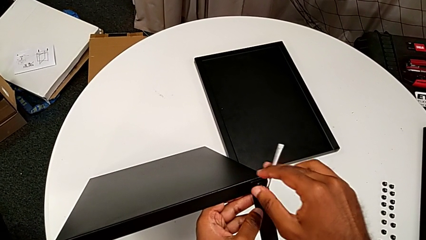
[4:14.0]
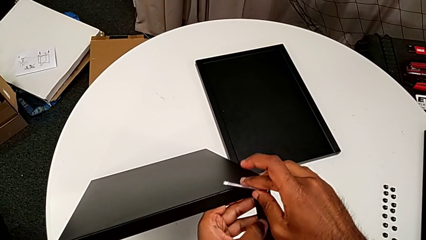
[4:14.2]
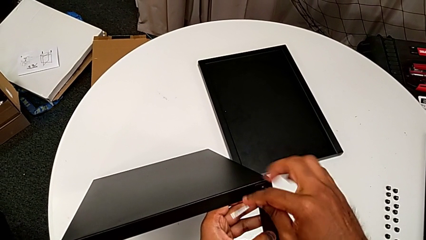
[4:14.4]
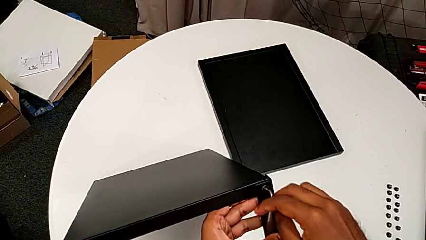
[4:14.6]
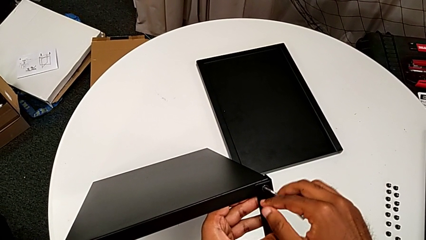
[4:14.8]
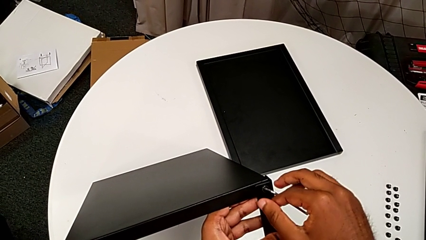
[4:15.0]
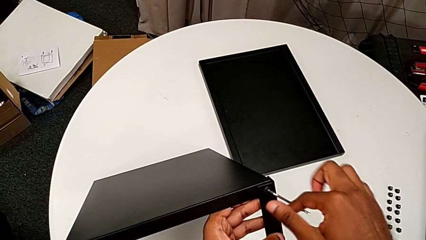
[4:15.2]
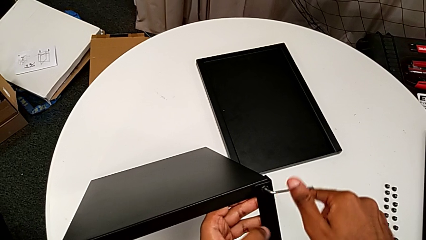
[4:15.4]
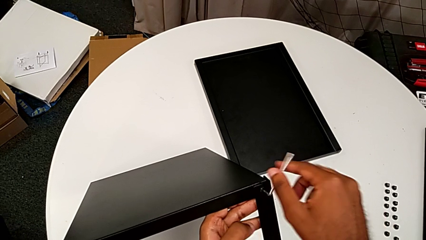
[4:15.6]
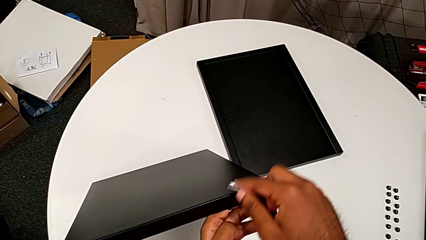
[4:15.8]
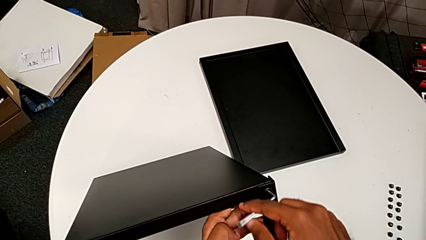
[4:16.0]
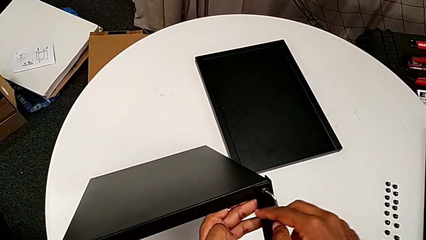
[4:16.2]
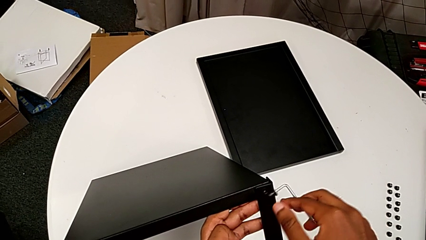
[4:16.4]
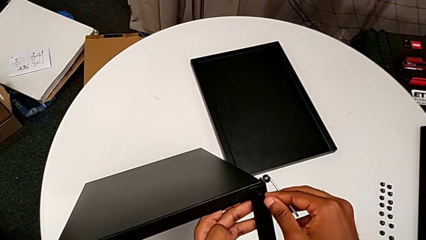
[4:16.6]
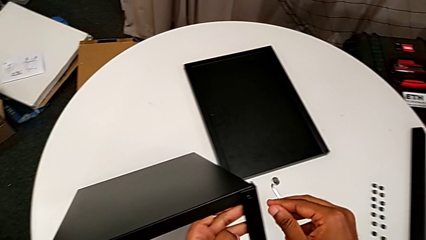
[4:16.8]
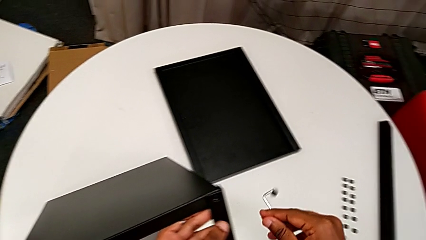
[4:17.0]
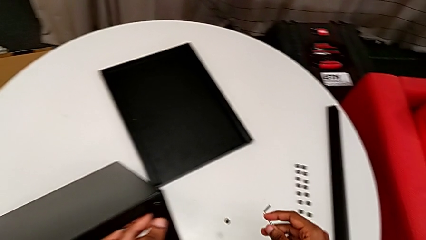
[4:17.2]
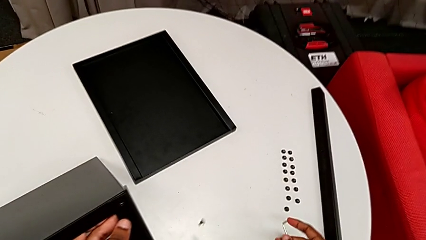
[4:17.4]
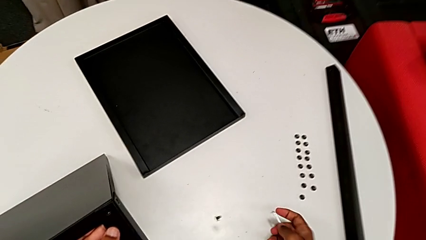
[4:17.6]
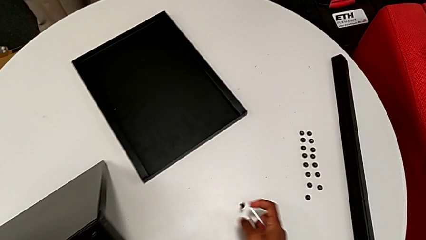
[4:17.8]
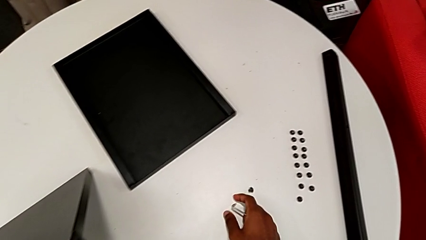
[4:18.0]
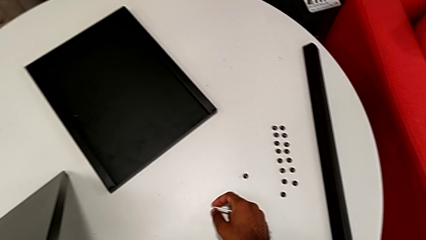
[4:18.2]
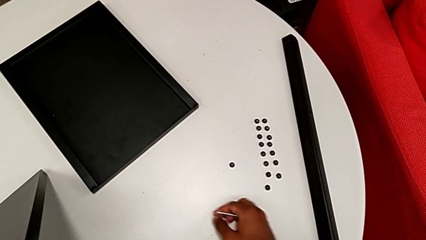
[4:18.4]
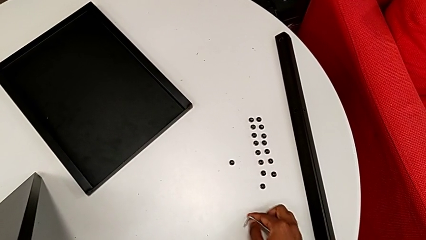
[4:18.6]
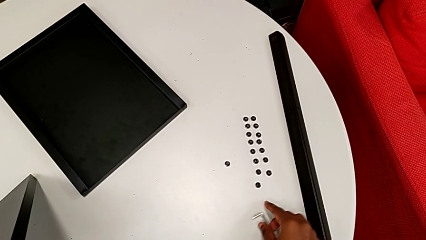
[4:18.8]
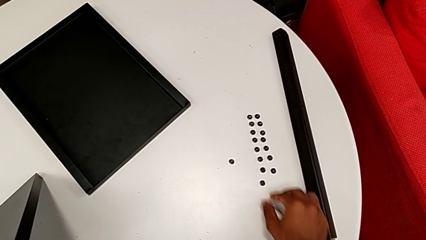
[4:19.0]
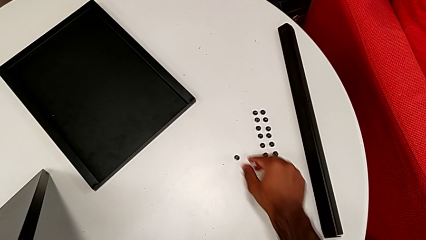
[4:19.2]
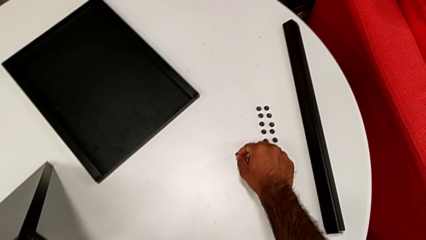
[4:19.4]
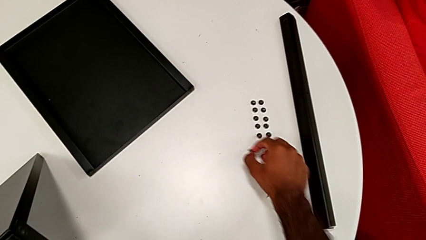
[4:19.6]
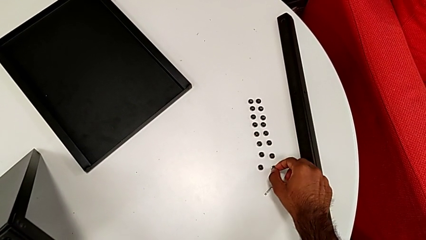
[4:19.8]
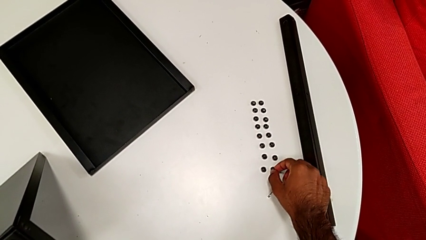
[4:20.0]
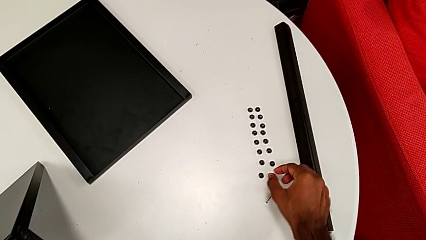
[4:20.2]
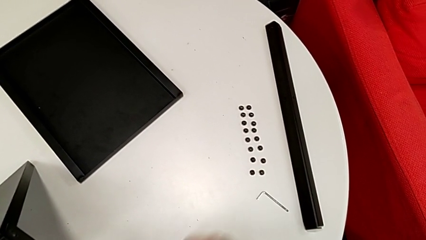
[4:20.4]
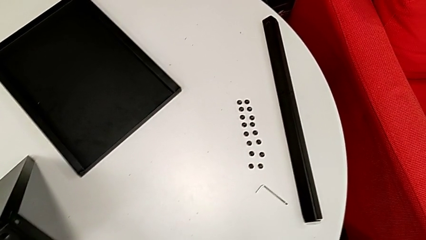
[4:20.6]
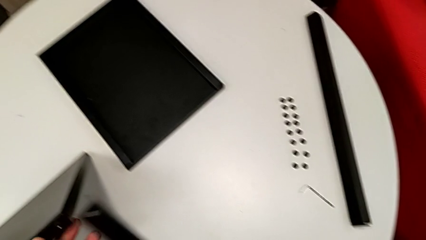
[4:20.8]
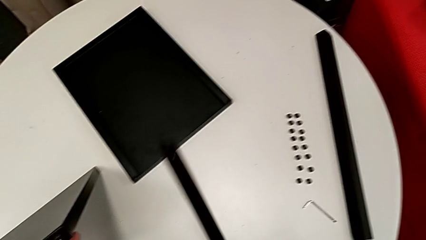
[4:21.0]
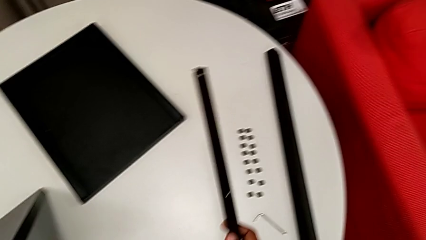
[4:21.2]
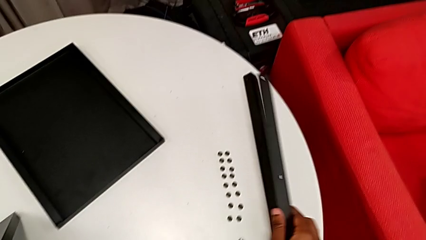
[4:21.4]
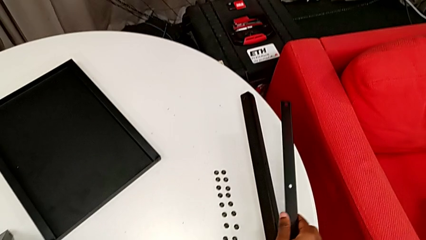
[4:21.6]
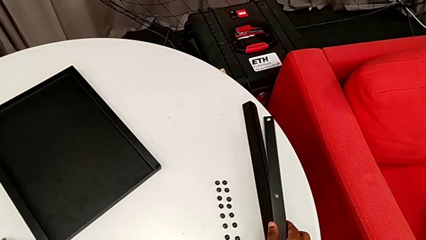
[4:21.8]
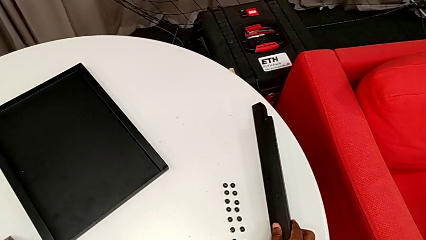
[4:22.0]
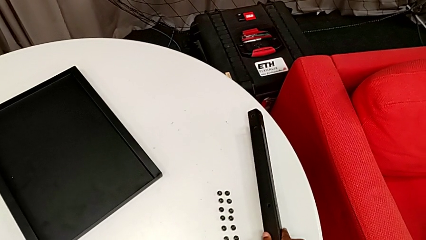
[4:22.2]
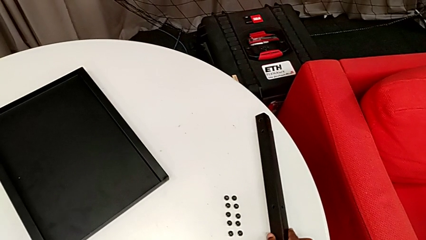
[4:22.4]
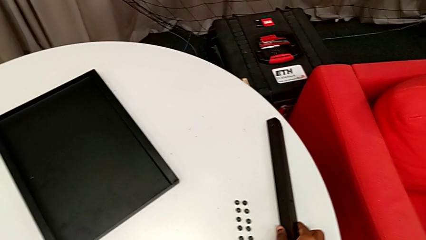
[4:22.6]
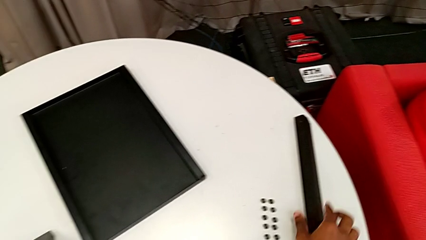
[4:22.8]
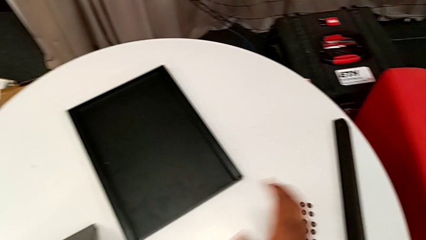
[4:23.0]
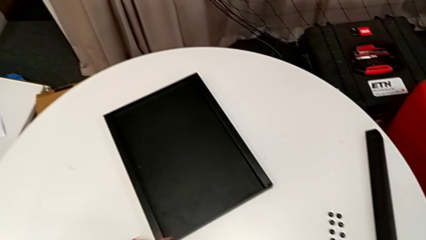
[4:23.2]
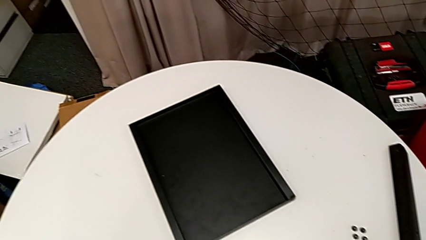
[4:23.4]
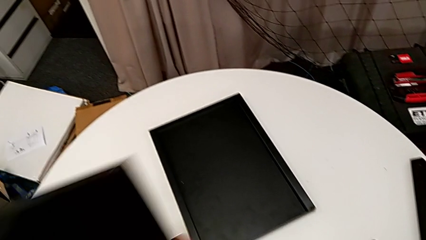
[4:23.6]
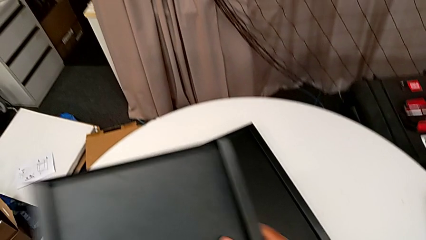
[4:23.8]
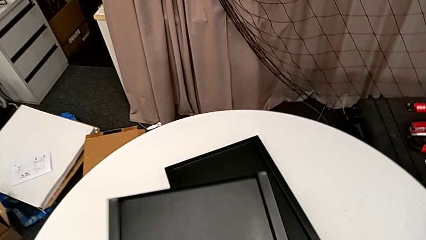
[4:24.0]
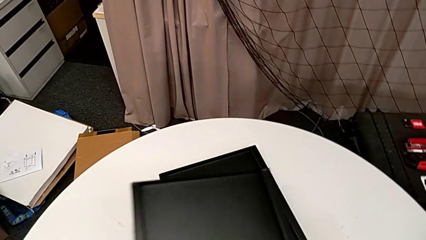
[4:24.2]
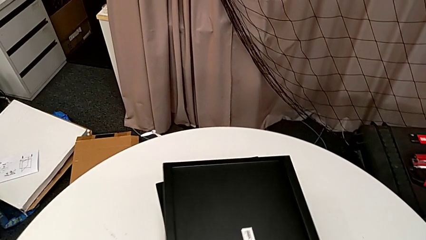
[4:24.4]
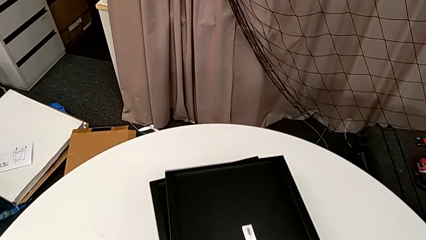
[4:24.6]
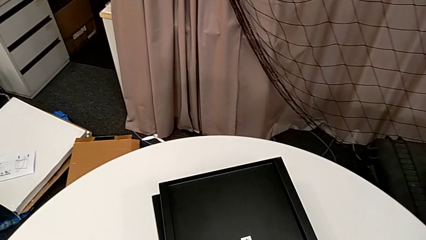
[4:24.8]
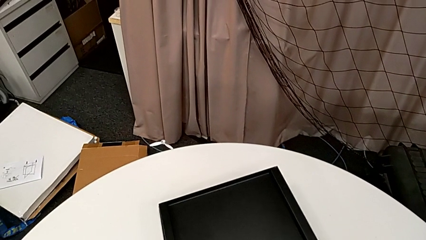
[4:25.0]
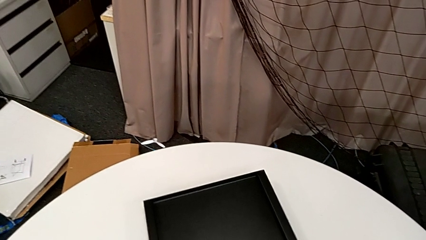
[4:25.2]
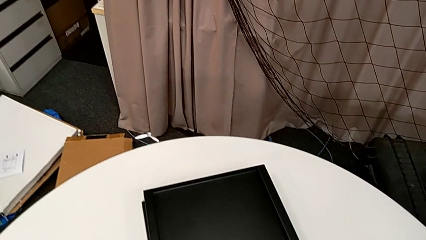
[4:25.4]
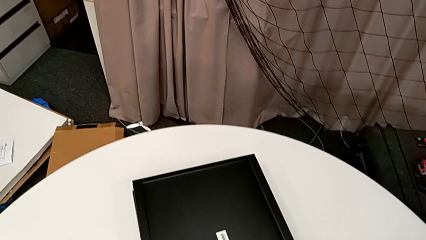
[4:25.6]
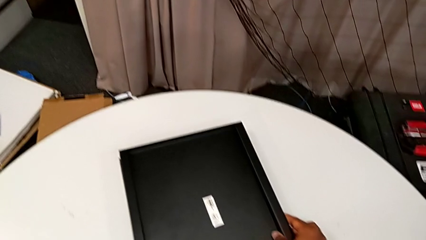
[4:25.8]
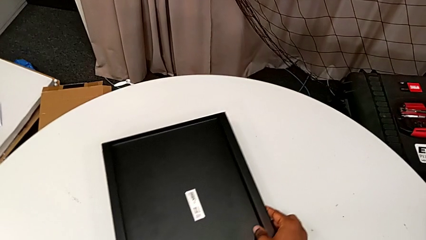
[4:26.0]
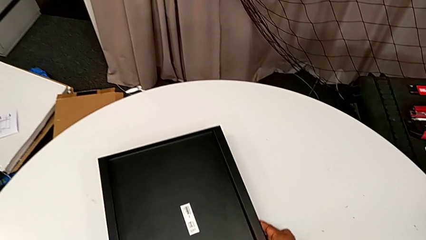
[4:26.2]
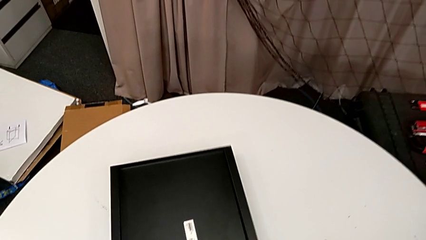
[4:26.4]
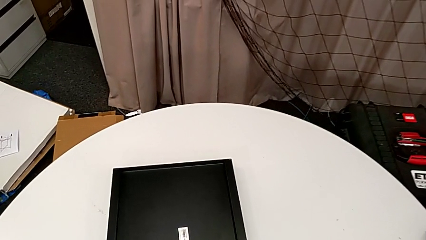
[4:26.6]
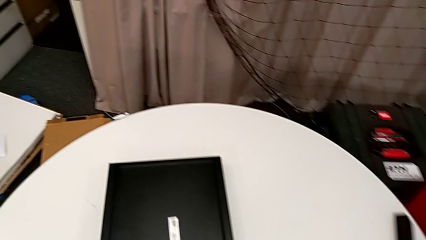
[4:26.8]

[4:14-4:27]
The camera wearer is unscrewing the screws on the fourth leg with an Allen wrench. They unscrew the hex socket head, disassemble it, wrongly drop it, place the Allen wrench, grab the hex socket head, place it, disassemble the leg, place it, place the top tray and align the tray.
